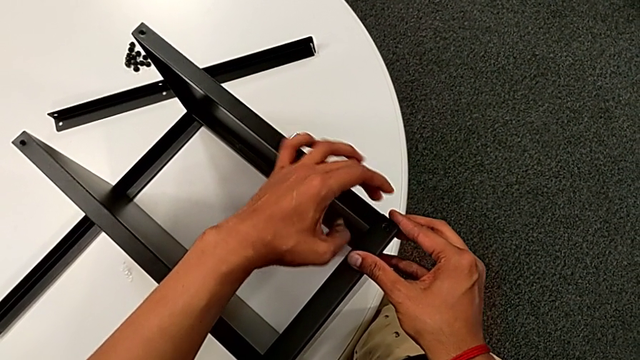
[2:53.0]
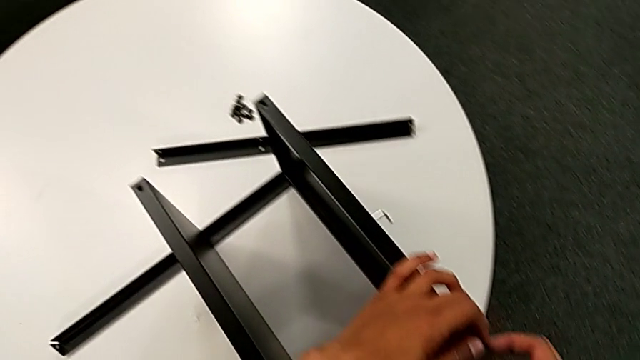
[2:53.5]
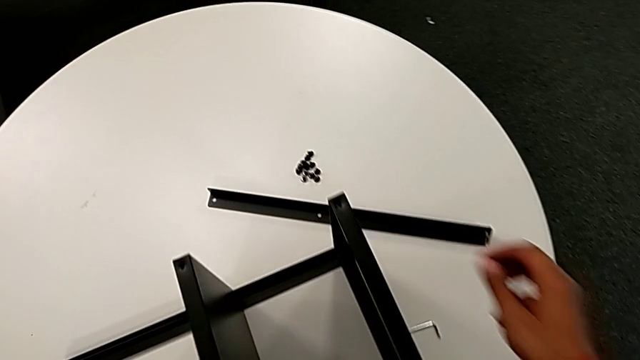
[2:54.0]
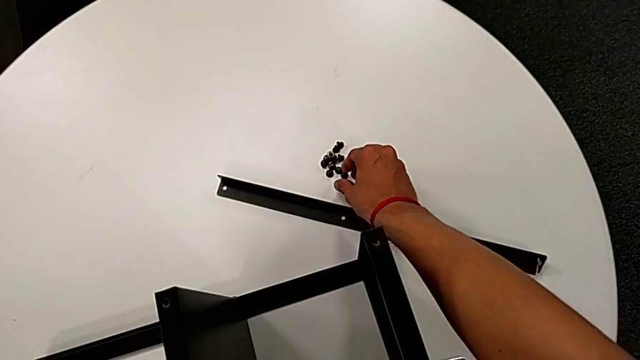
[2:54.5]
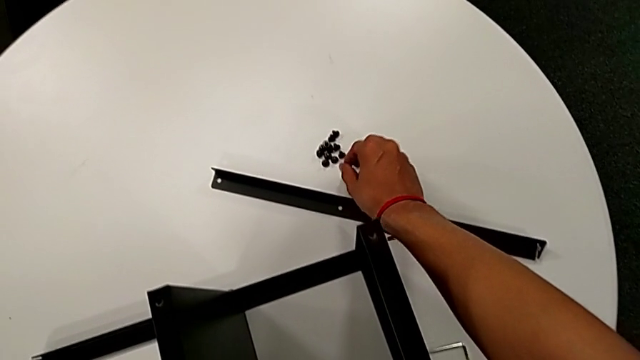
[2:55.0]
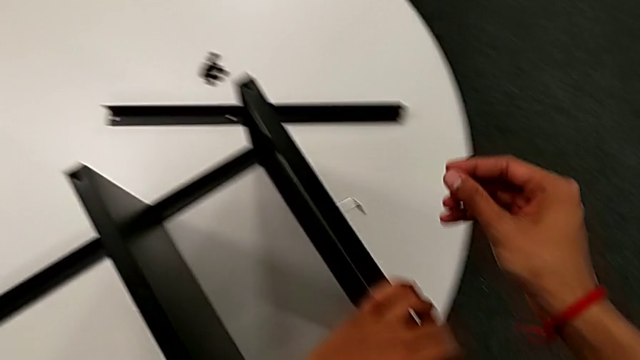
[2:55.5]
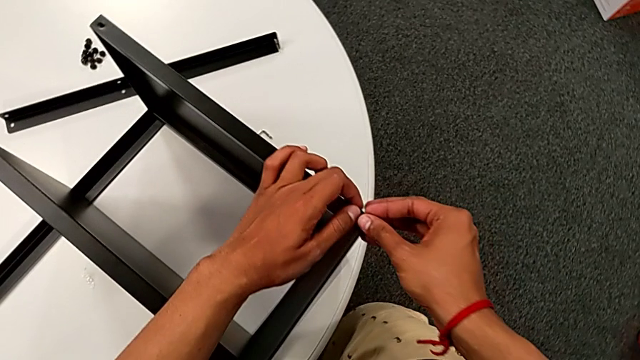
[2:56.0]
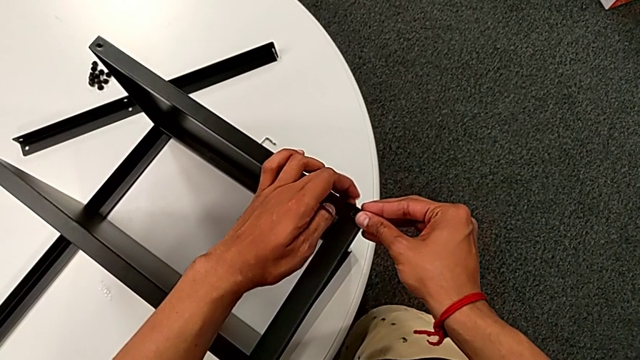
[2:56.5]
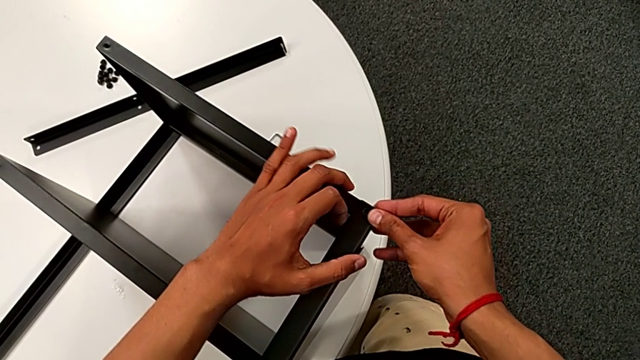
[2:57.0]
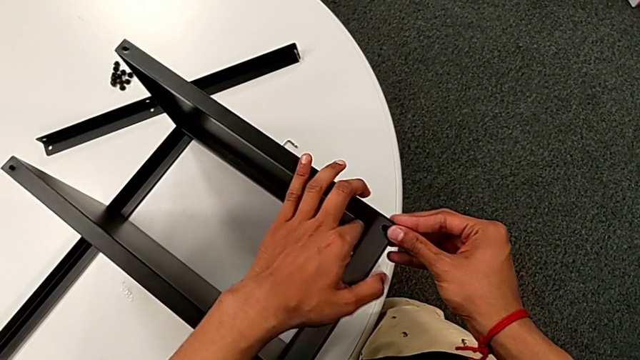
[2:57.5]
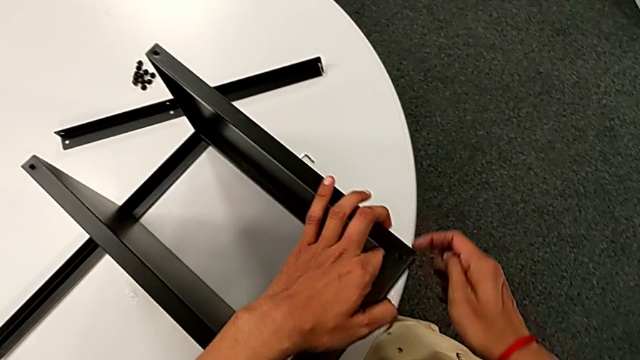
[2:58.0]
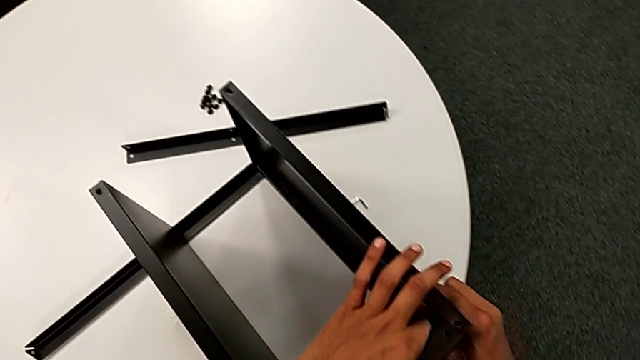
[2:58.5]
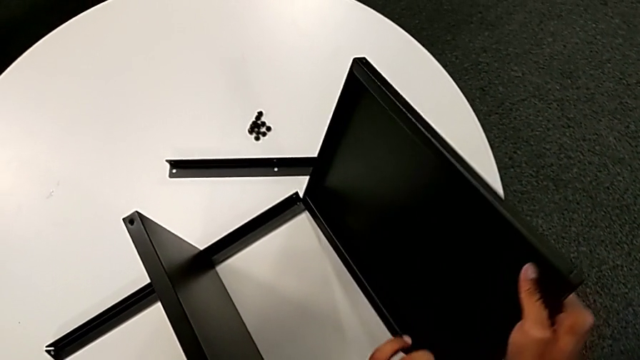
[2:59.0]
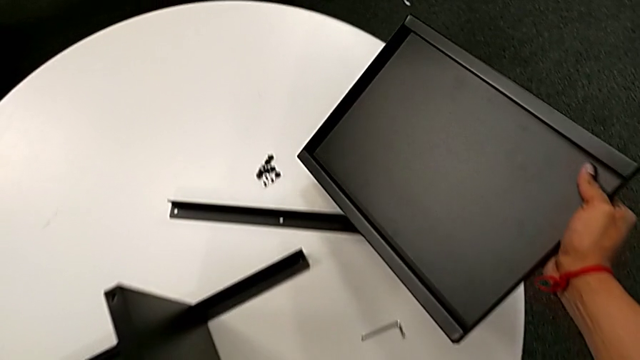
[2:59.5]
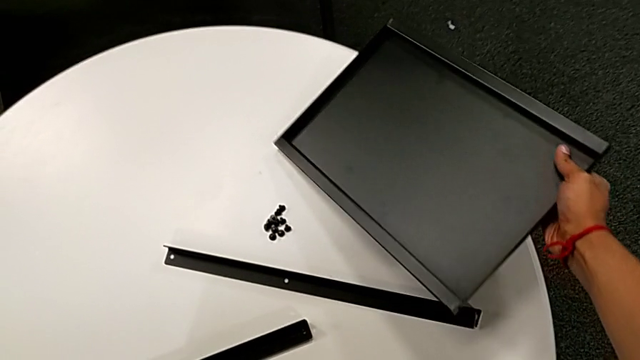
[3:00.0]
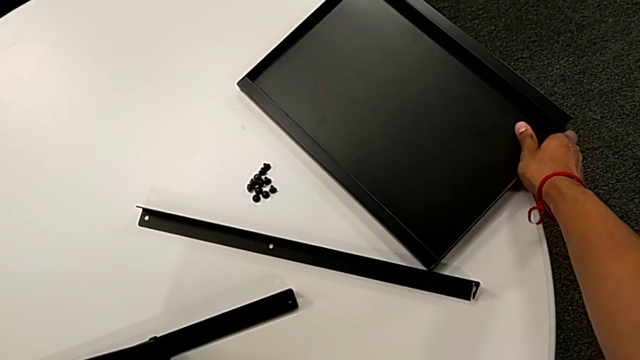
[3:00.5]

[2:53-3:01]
The camera wearer is attempting to assemble the top table and the third leg together. They wrongly approach the hex socket head, grab it, approach the top tray and hold the hex socket head. They withdraw the hex socket head, withdraw the top tray and place it.

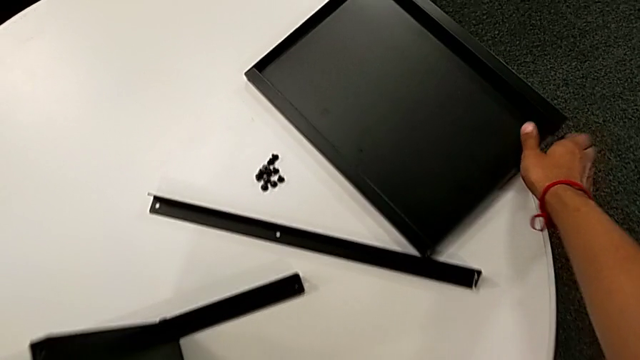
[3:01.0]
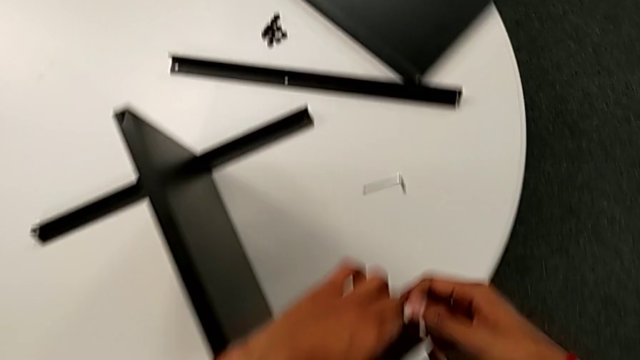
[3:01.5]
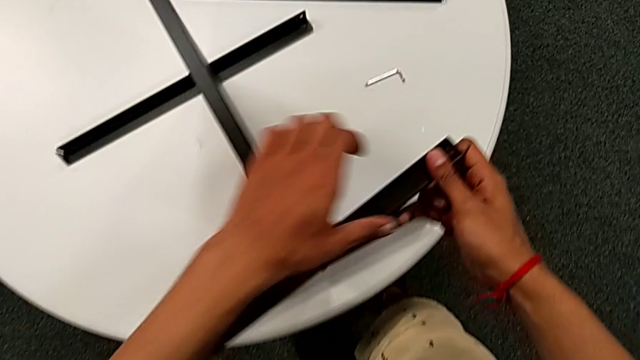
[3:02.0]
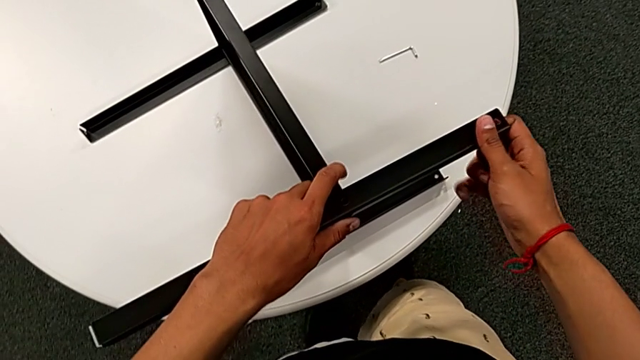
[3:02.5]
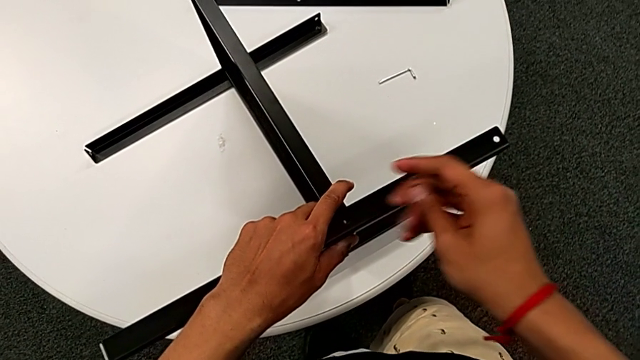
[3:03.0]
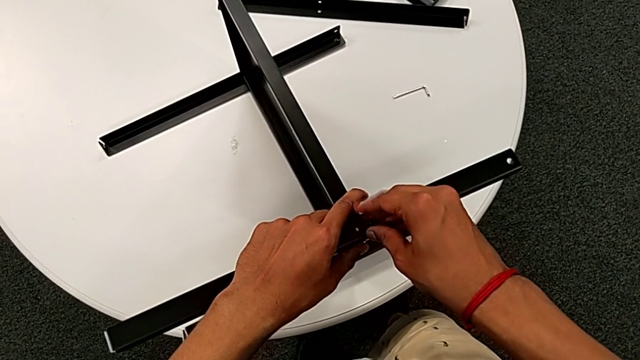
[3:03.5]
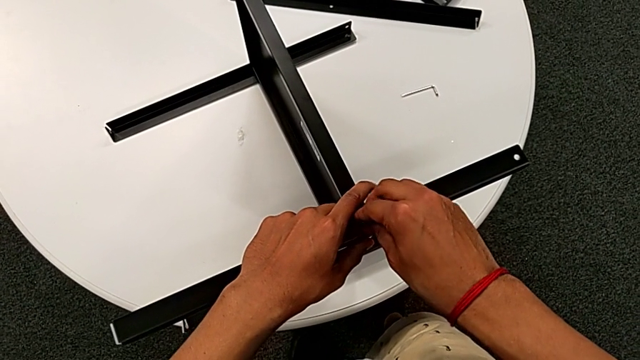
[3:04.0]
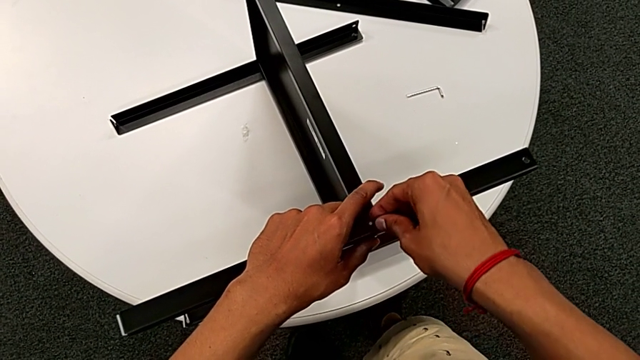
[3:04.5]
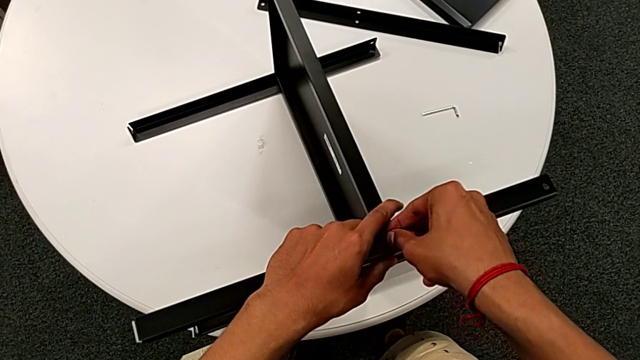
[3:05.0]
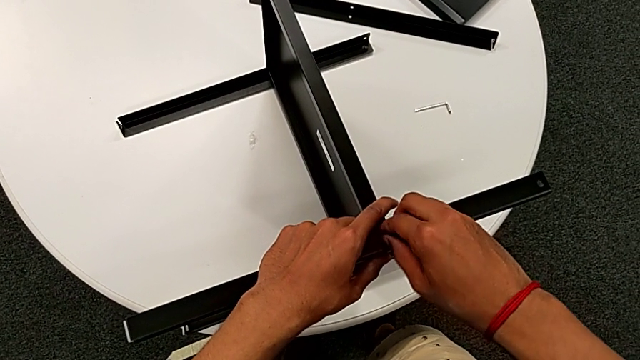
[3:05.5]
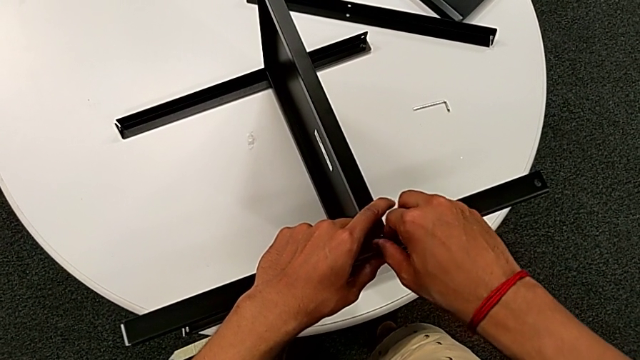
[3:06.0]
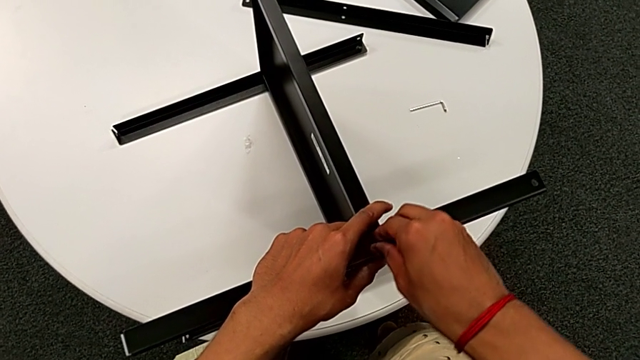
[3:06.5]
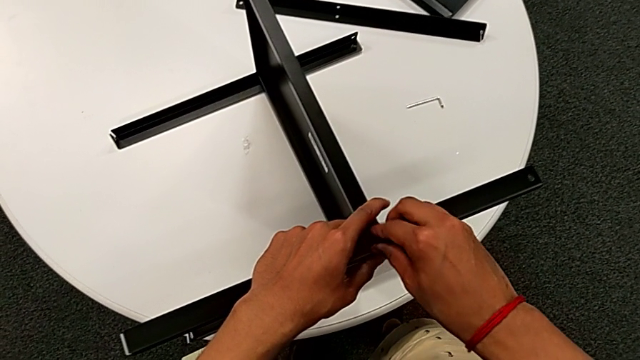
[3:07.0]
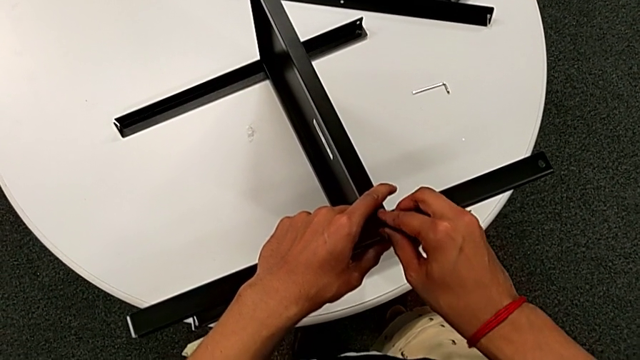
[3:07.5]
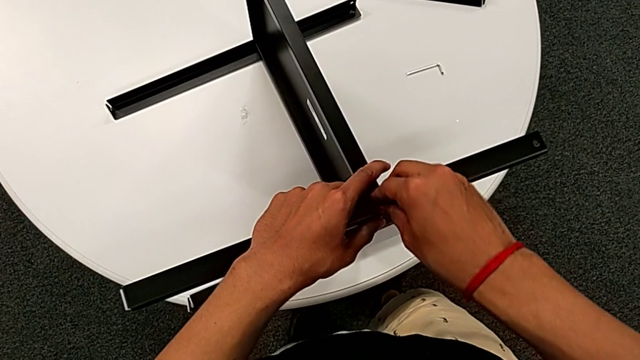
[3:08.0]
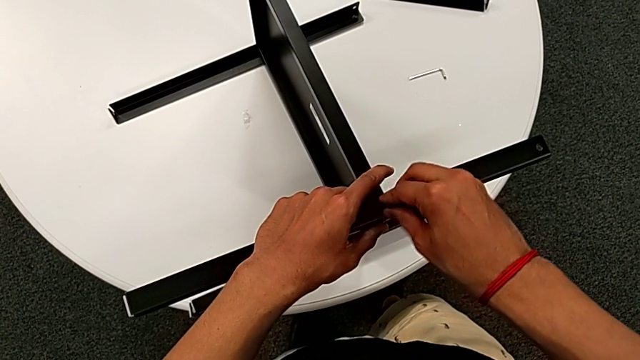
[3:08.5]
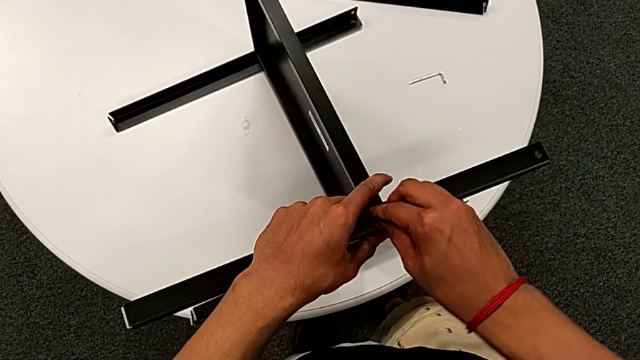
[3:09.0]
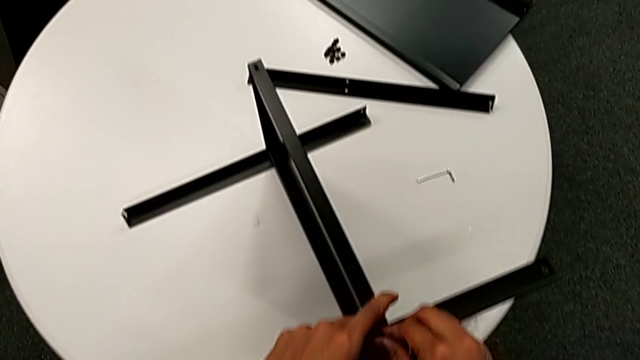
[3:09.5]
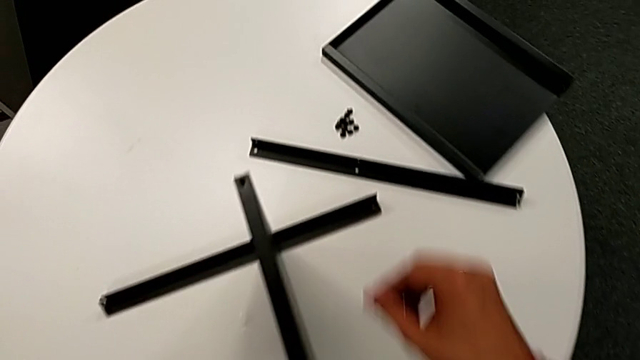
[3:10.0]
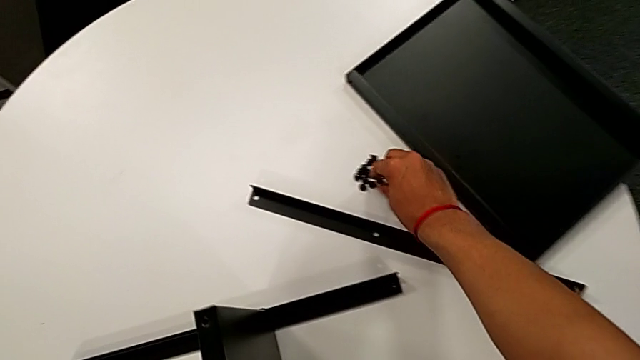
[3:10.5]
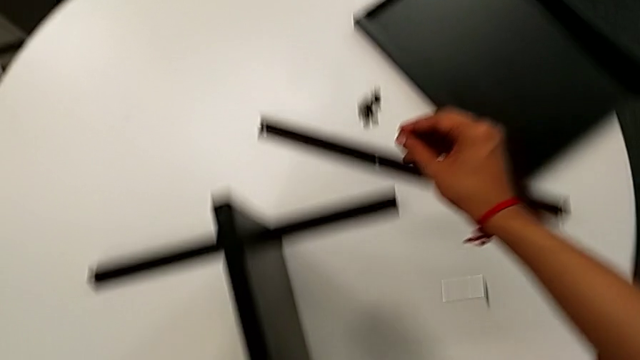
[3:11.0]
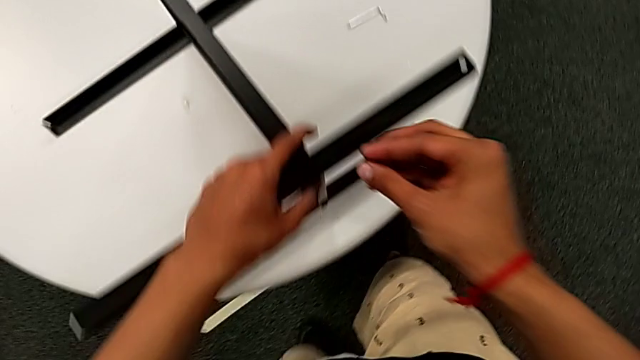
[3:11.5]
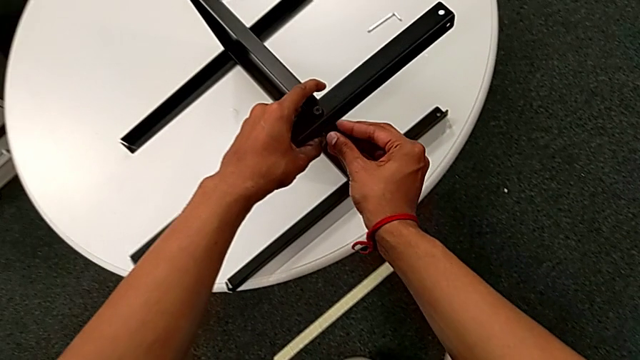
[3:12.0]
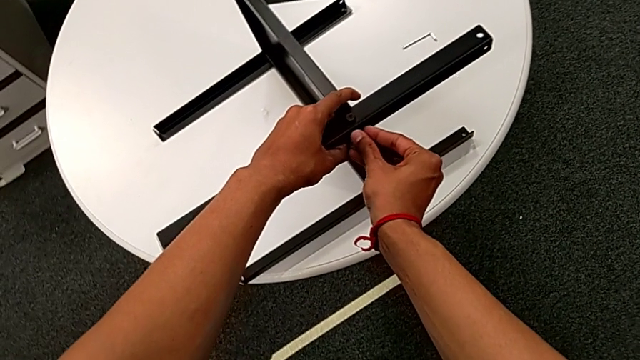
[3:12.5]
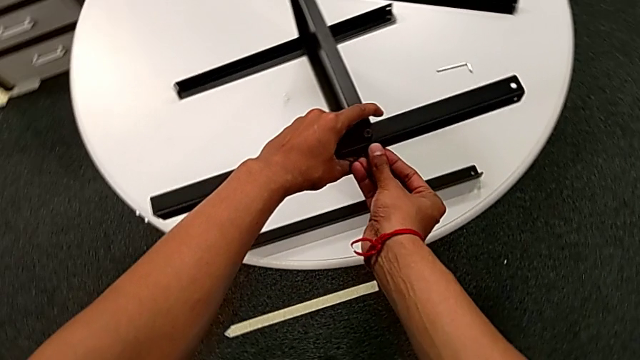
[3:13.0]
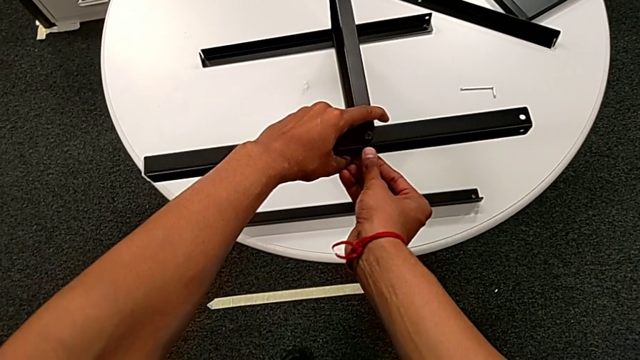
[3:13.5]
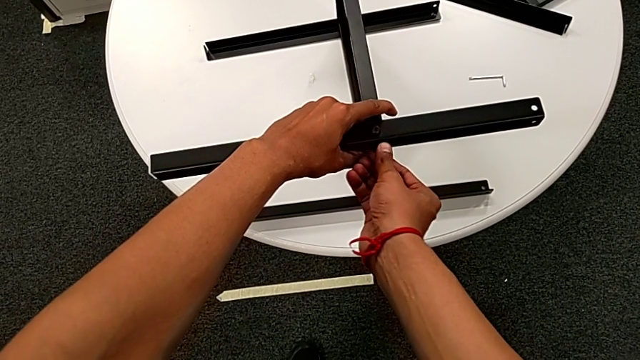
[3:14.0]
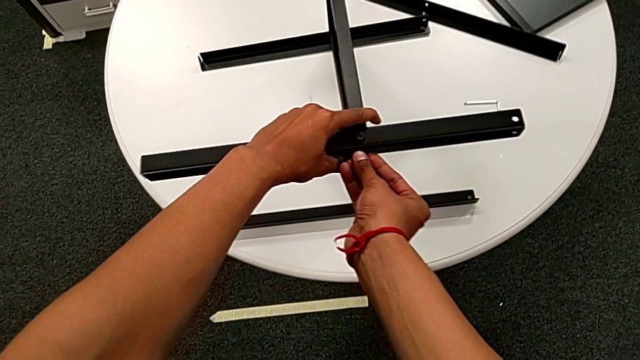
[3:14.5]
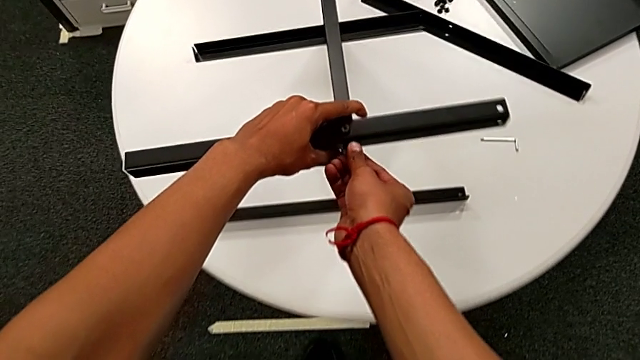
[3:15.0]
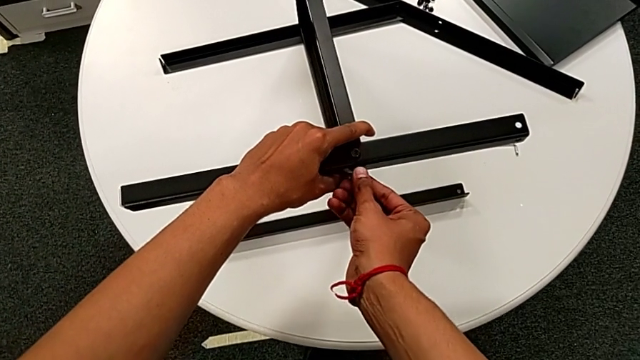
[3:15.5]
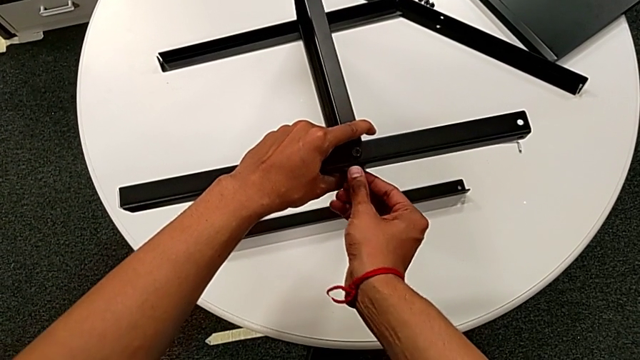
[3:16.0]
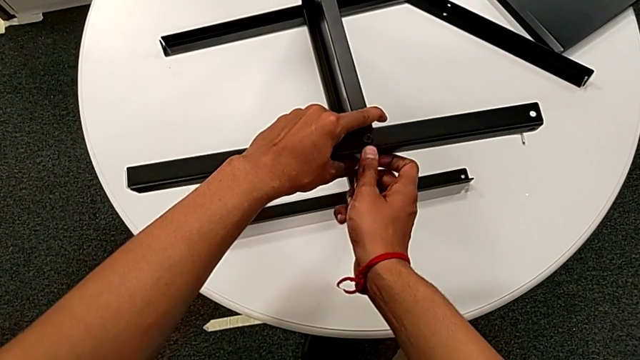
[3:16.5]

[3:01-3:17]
The camera wearer is assembling the third leg to the middle shelf. They grab the leg, hold the nightstand, approach the third leg, insert the hex socket head, screw it, approach it, grab it, approach the third leg and insert the hex socket head. They slide the nightstand with the left hand and begin to screw the hex socket head with the right hand.
